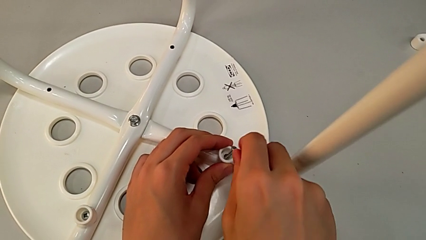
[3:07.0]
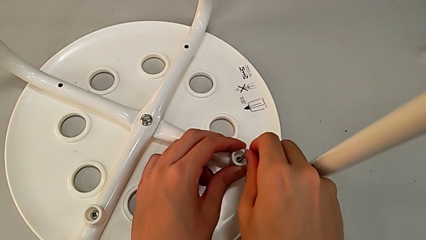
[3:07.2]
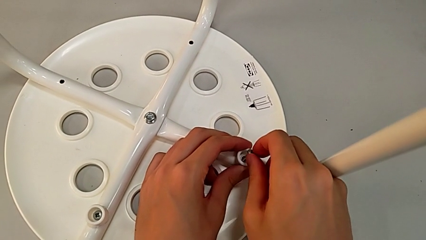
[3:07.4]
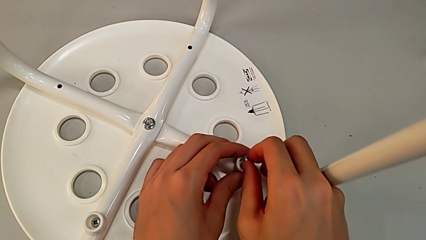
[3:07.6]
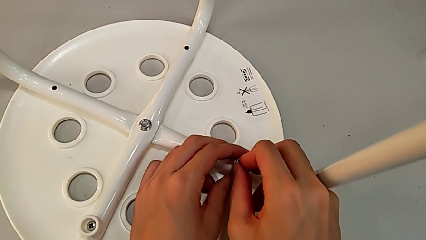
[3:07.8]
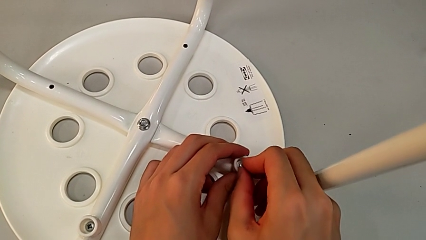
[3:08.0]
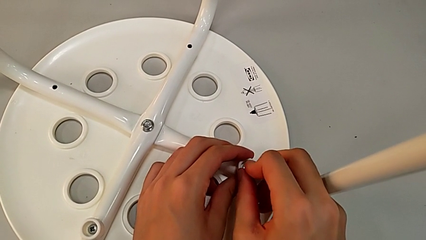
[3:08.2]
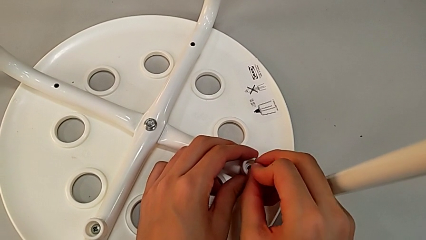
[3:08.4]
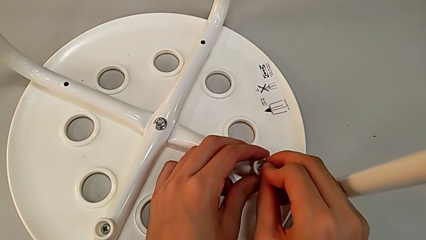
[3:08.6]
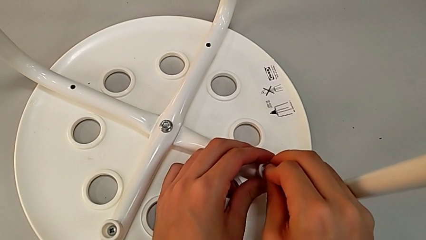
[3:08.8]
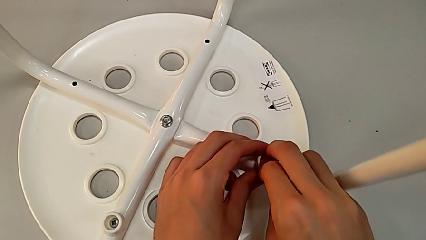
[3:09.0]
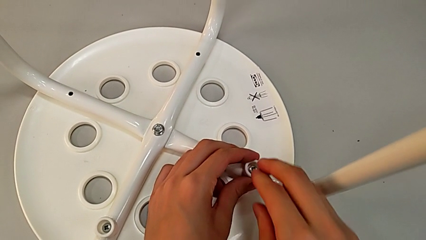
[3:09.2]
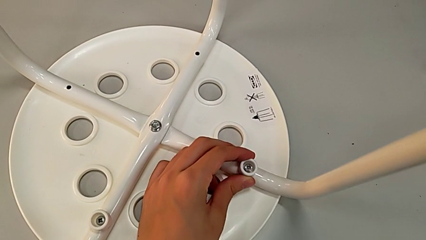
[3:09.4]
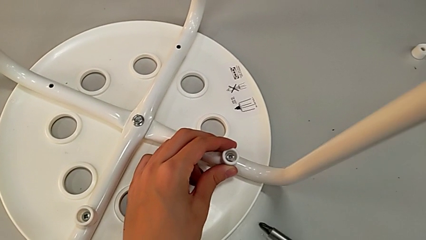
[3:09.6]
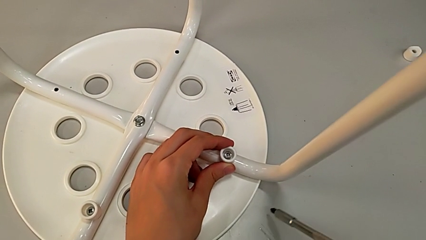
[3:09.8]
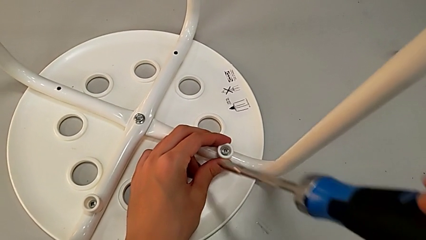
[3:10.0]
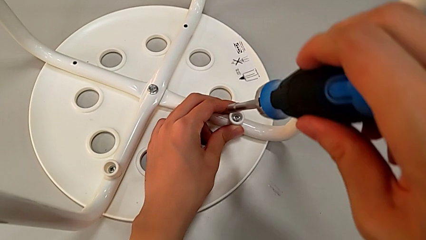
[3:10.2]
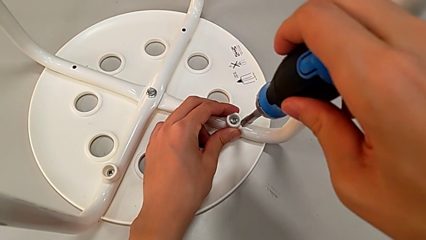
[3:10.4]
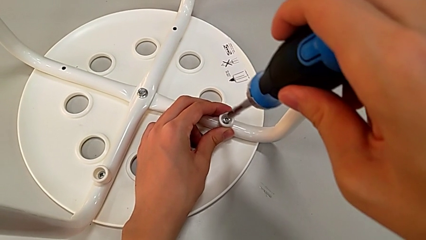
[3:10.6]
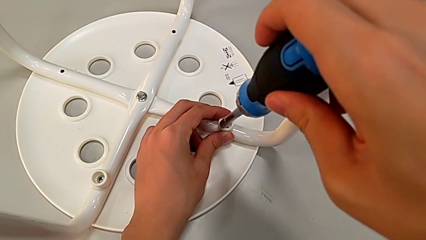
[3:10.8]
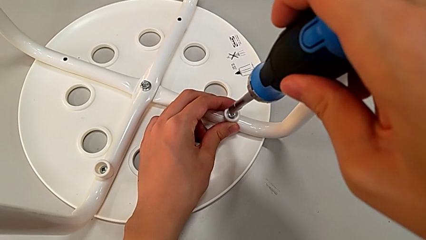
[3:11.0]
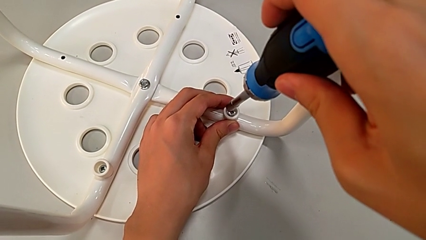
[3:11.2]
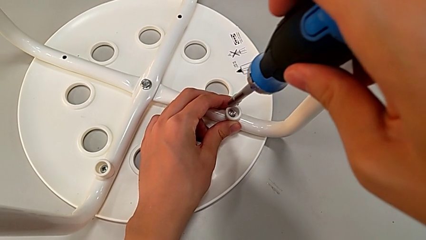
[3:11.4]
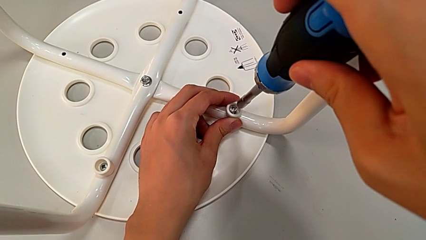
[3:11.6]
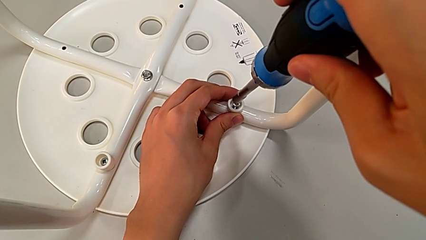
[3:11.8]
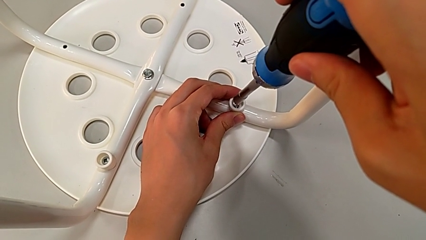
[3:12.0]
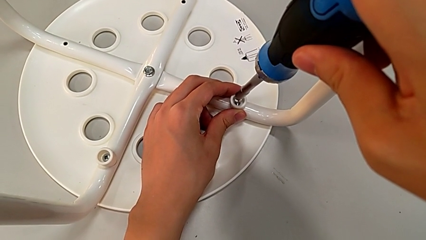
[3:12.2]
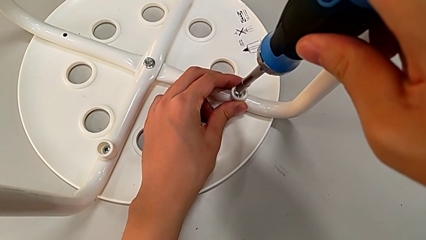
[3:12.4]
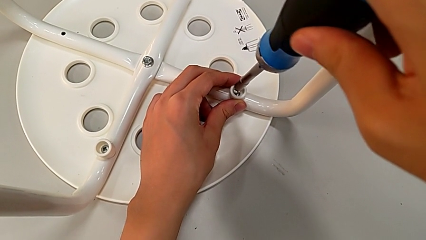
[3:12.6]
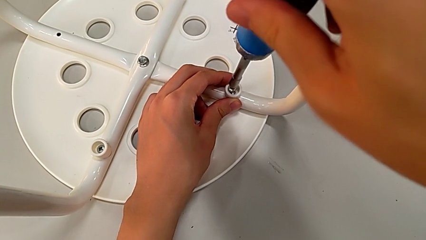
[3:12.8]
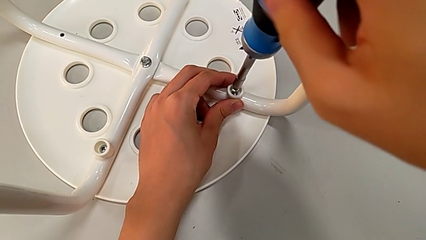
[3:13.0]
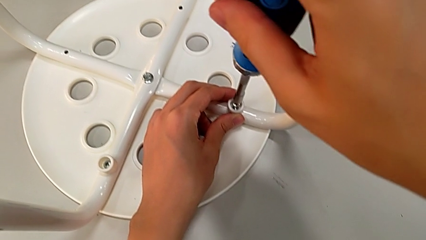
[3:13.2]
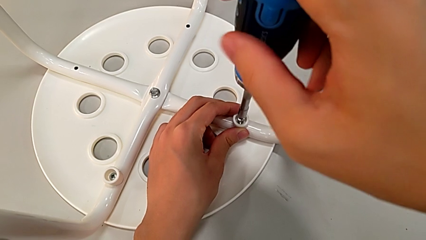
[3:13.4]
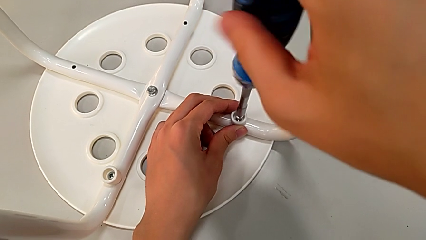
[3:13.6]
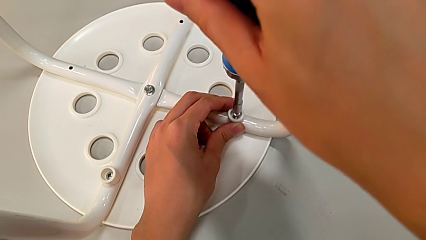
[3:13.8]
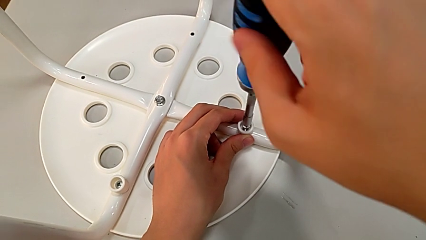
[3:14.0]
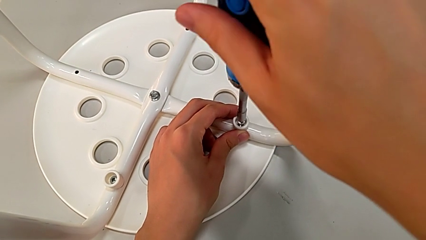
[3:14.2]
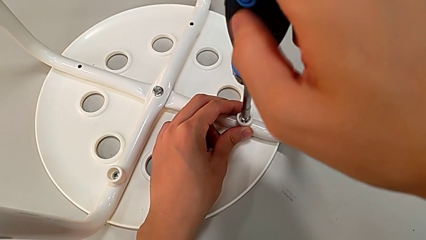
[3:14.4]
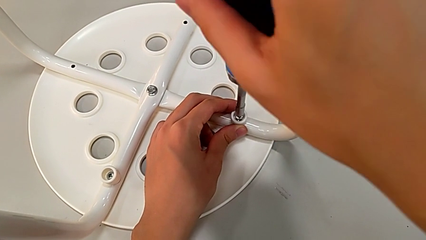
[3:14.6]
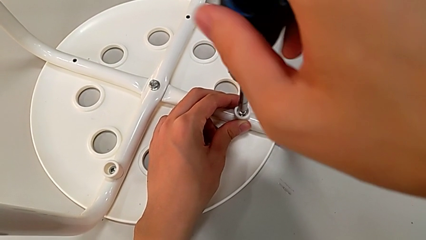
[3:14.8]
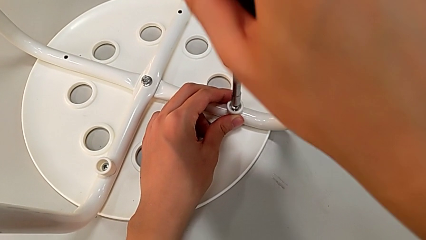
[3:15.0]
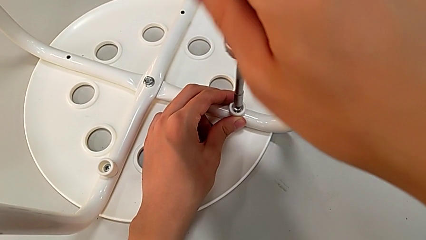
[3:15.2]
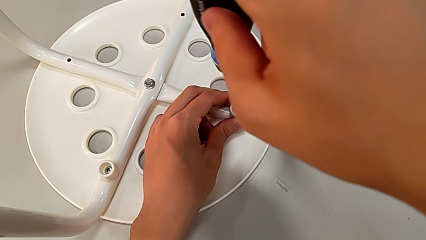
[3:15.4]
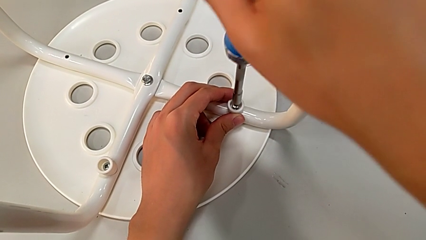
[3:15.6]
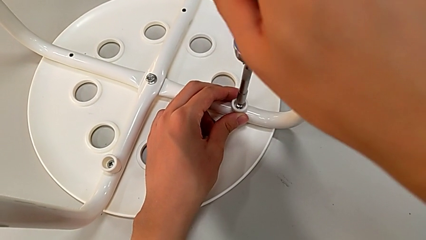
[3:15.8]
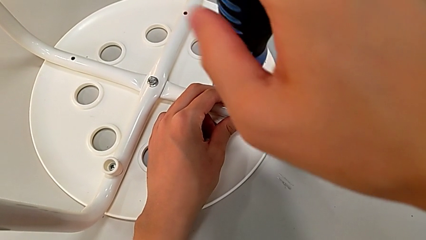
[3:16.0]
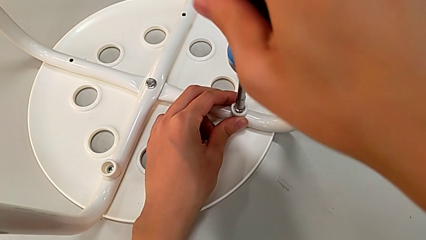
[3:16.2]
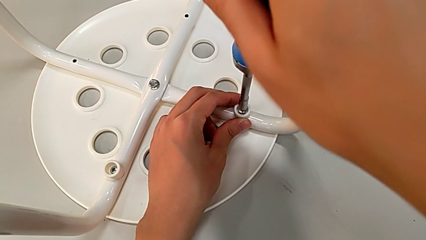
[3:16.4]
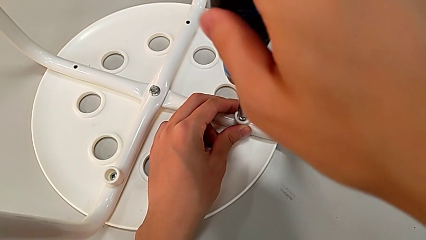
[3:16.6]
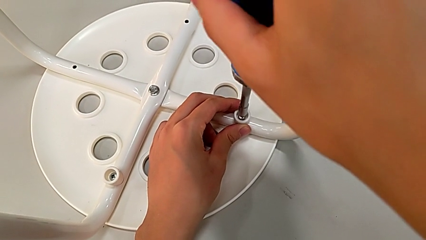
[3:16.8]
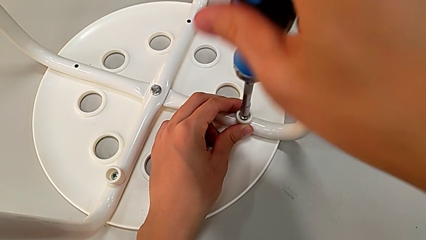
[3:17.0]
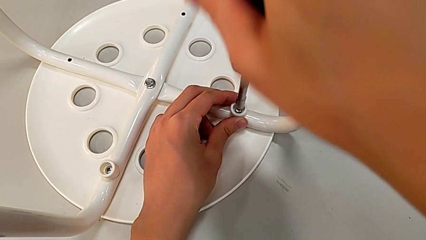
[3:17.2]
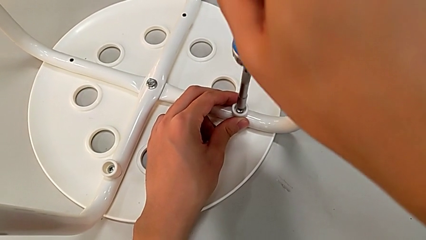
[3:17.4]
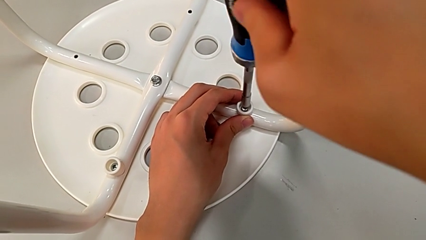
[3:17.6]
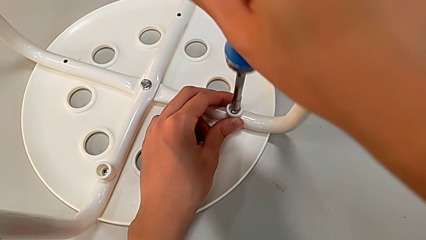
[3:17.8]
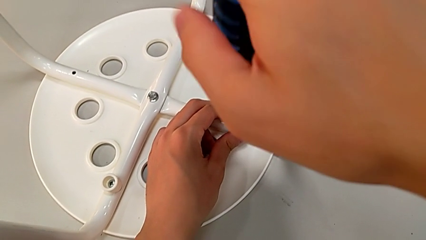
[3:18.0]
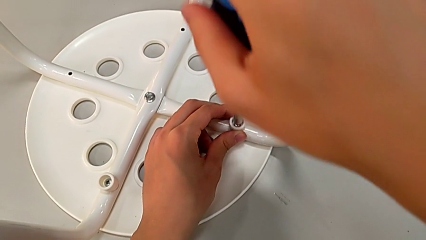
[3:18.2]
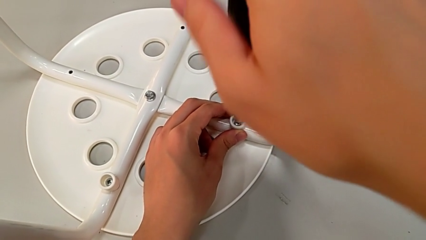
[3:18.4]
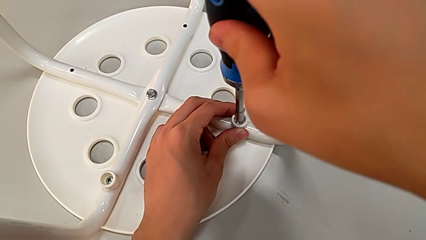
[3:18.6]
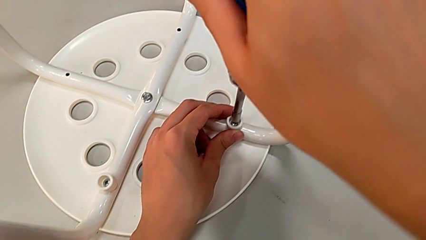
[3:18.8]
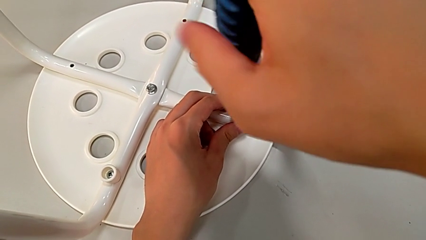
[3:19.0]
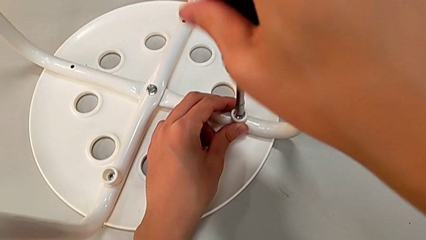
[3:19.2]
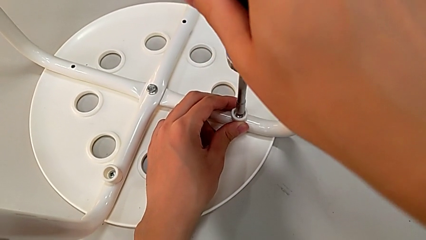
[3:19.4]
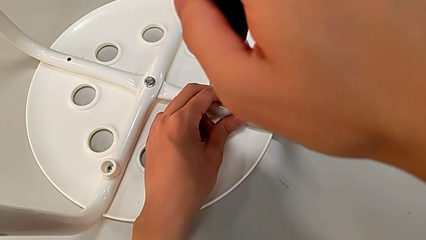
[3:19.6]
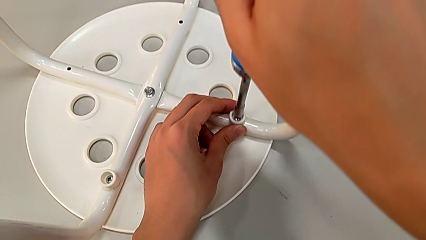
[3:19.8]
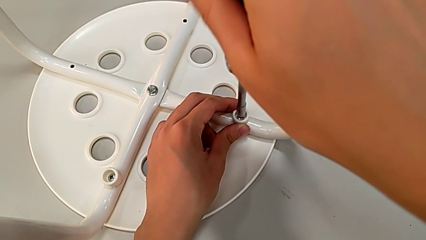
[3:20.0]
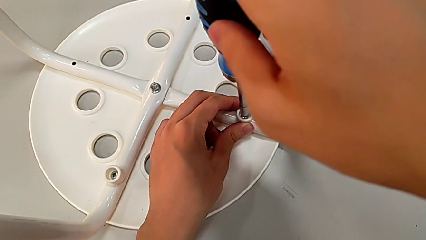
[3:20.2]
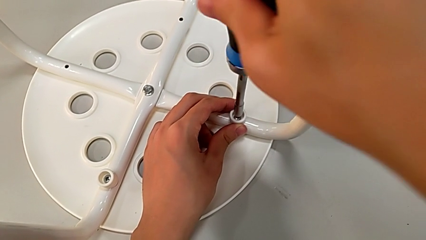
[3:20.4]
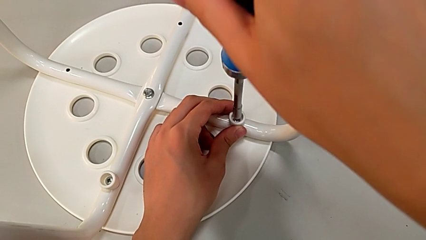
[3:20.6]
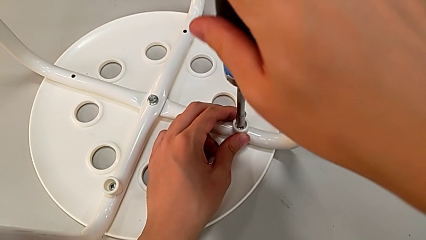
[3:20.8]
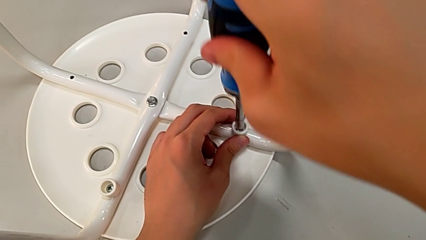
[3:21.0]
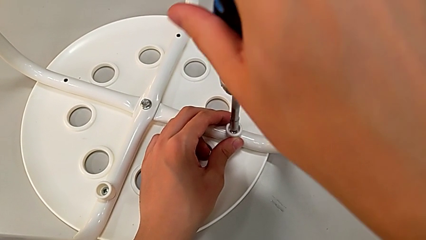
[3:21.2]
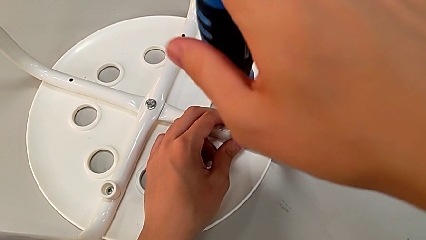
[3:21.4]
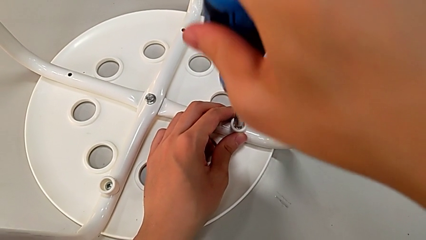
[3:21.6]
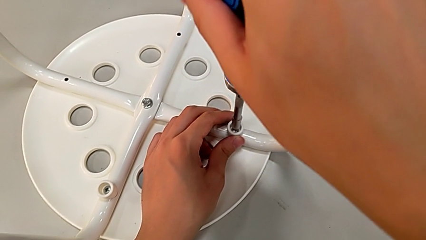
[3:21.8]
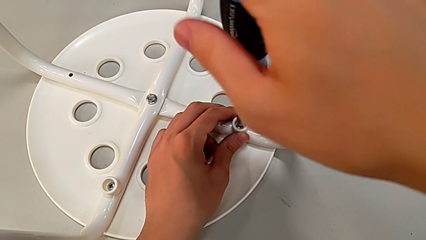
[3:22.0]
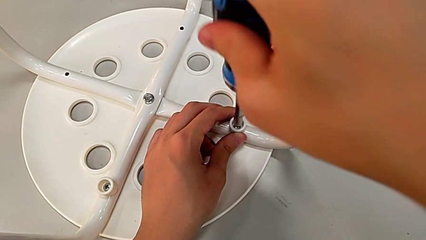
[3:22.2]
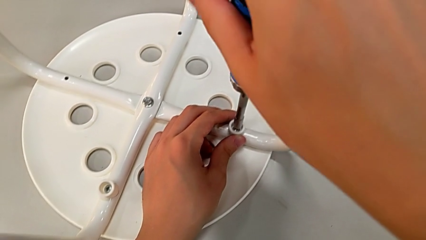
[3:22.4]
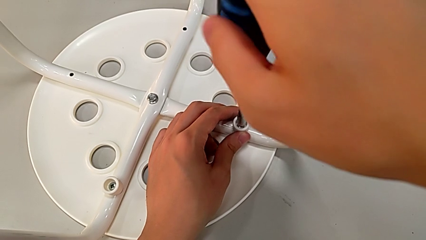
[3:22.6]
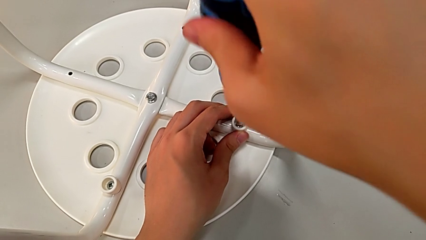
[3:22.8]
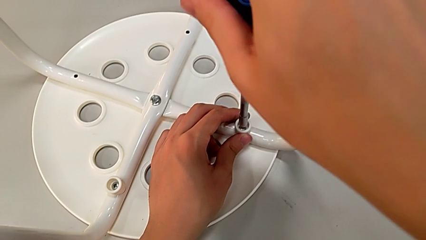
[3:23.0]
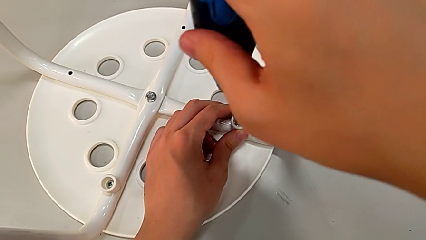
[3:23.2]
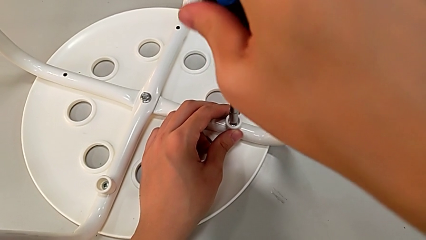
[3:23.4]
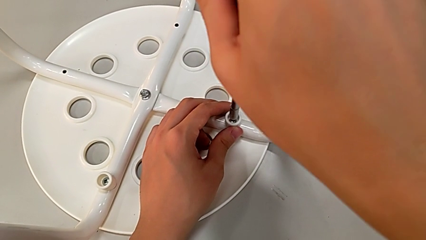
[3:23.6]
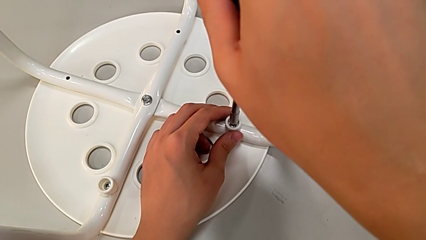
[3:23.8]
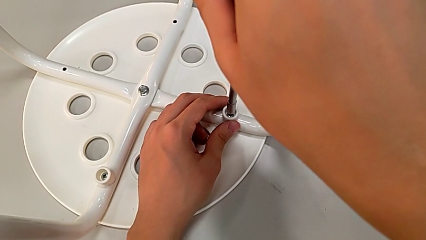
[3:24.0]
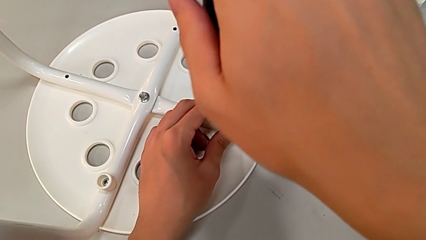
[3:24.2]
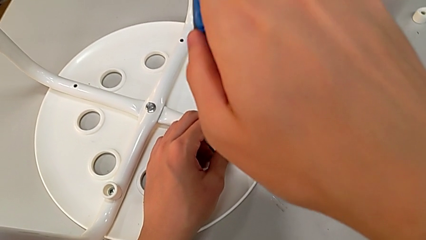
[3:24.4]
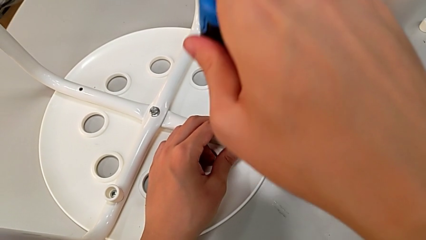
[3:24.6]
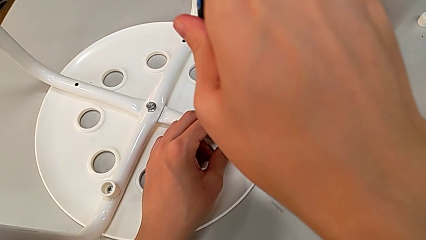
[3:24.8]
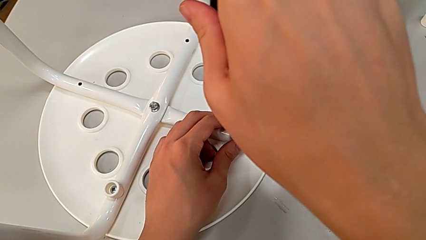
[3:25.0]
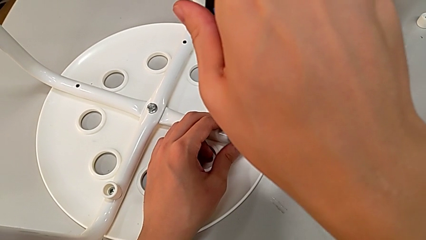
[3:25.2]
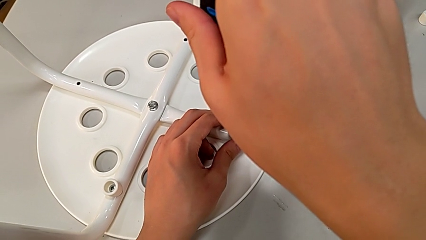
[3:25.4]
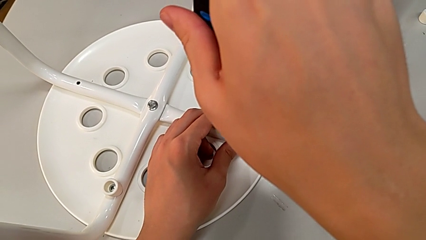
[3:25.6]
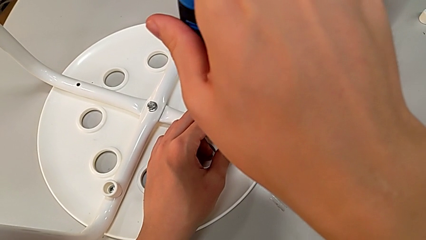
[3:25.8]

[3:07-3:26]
The camera wearer is assembling the legs to the seat. They insert the screw, grab the screwdriver, insert it and screw the screw.
